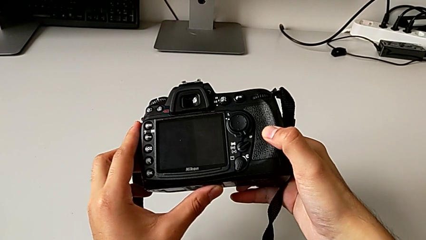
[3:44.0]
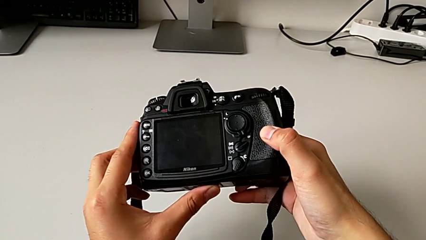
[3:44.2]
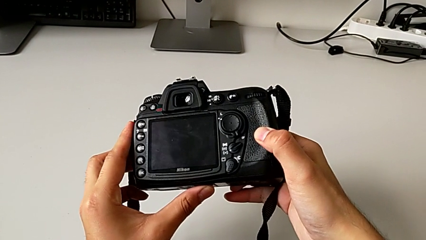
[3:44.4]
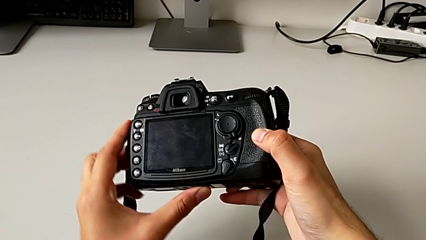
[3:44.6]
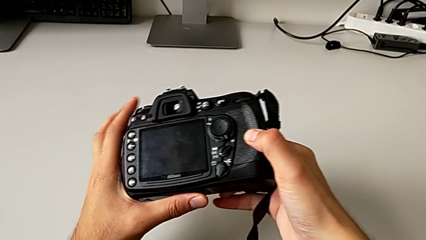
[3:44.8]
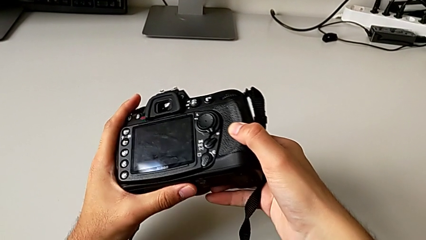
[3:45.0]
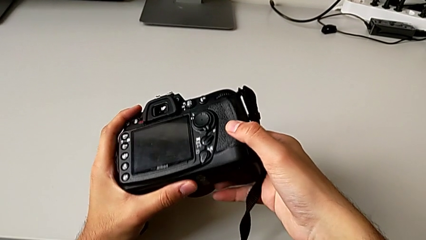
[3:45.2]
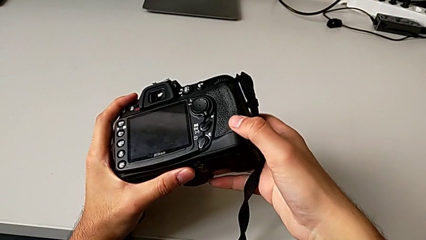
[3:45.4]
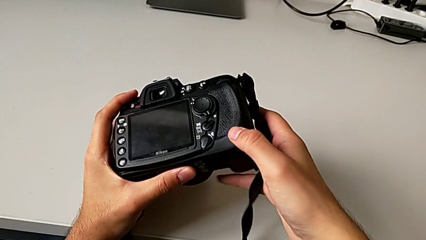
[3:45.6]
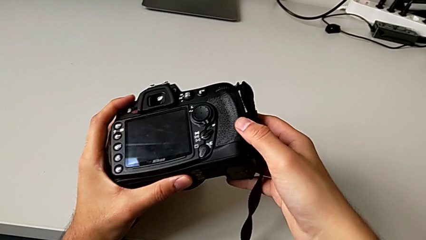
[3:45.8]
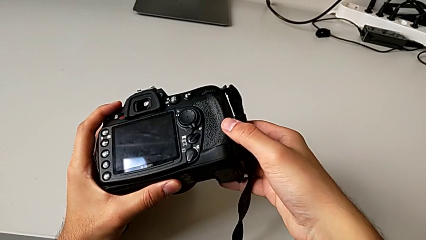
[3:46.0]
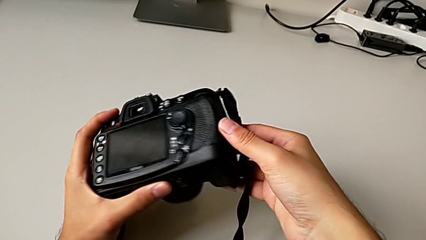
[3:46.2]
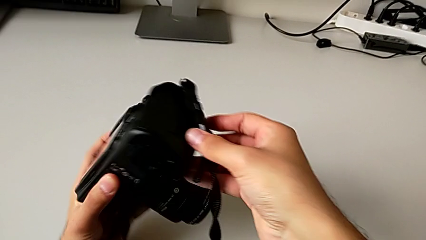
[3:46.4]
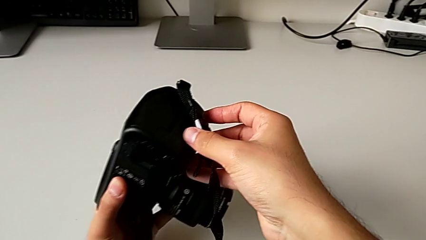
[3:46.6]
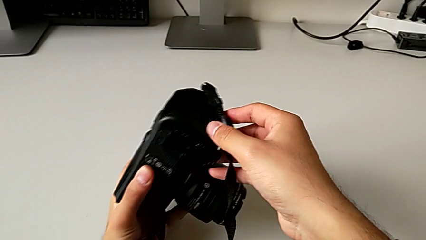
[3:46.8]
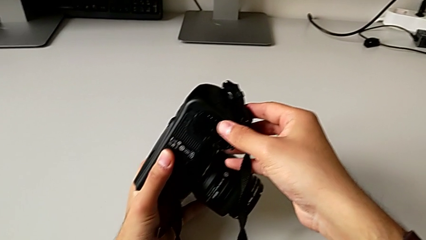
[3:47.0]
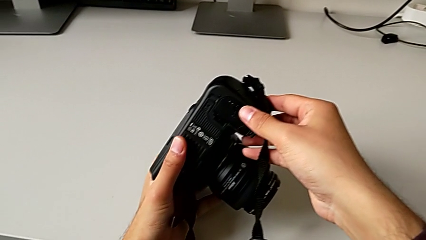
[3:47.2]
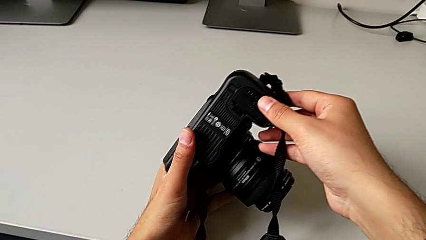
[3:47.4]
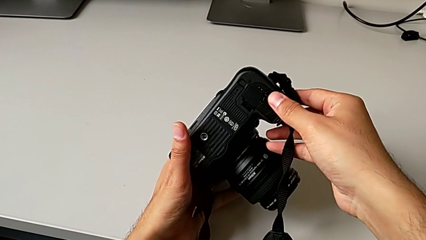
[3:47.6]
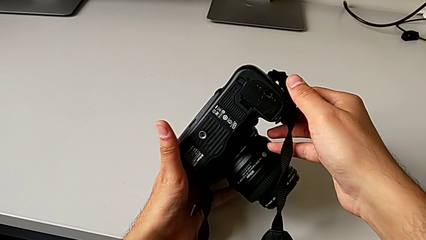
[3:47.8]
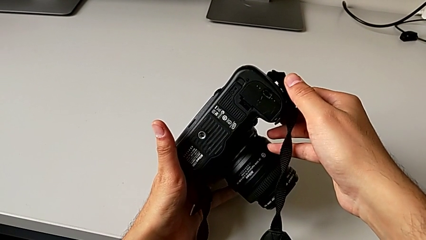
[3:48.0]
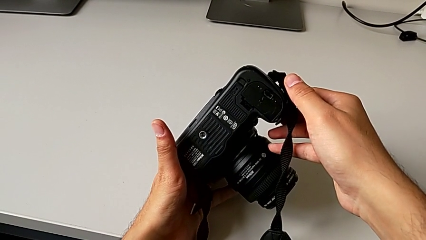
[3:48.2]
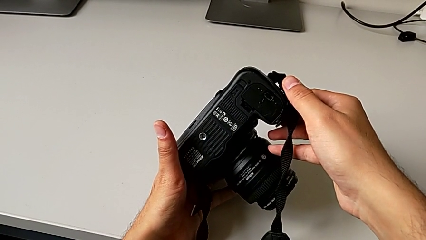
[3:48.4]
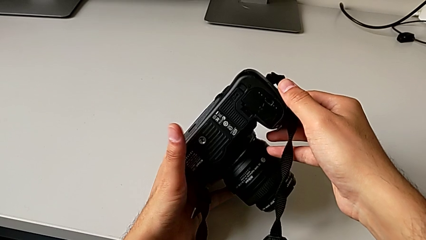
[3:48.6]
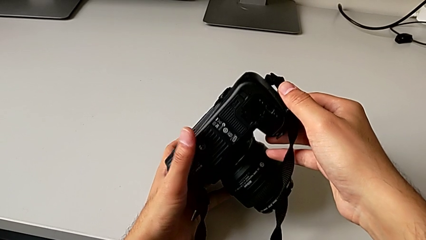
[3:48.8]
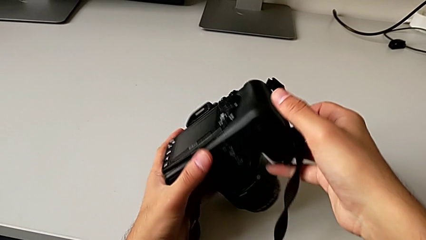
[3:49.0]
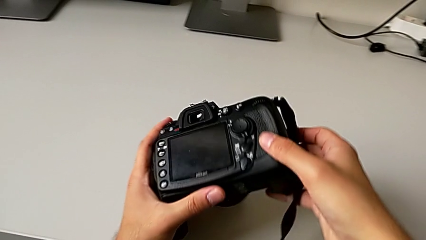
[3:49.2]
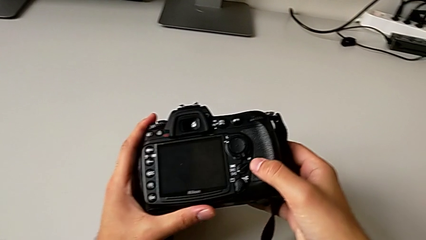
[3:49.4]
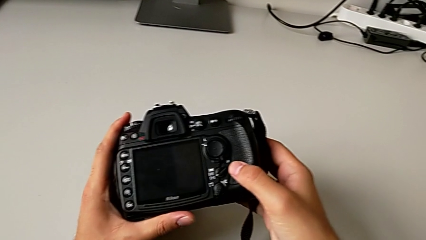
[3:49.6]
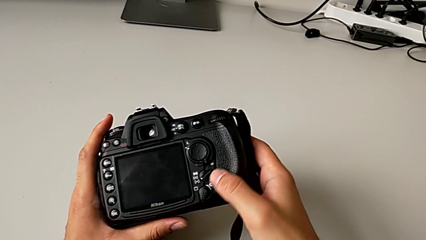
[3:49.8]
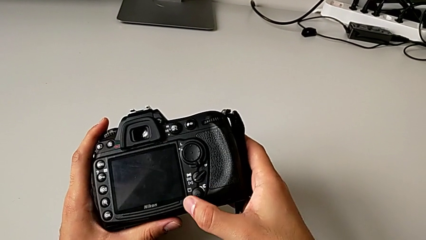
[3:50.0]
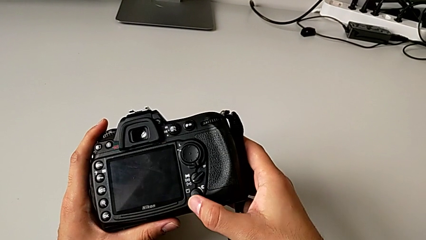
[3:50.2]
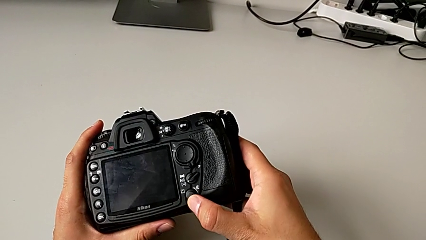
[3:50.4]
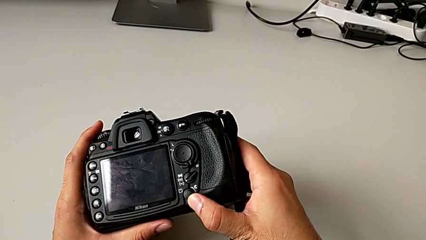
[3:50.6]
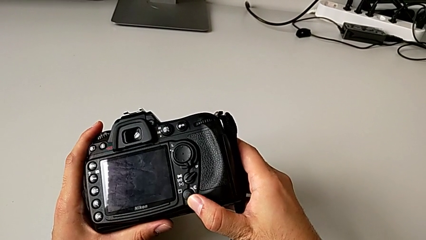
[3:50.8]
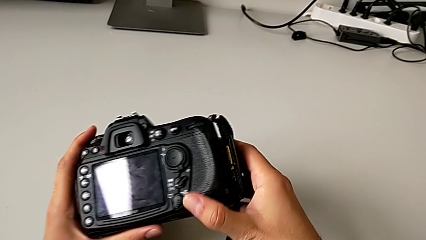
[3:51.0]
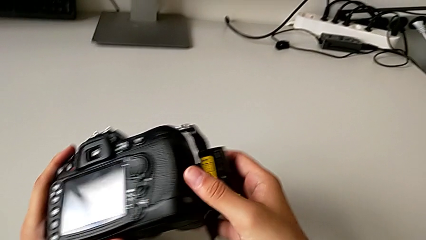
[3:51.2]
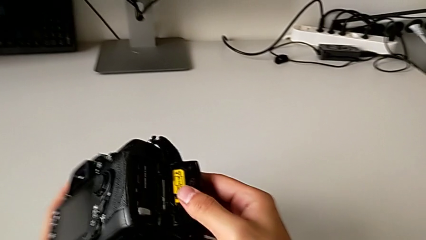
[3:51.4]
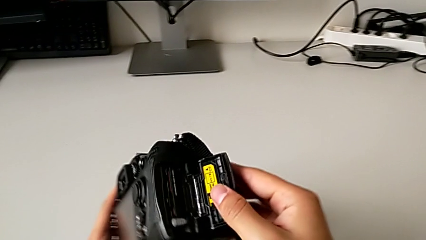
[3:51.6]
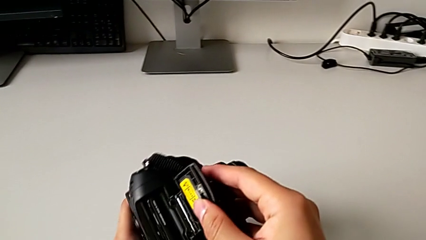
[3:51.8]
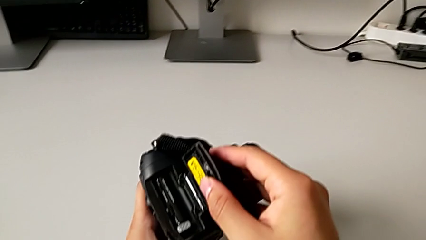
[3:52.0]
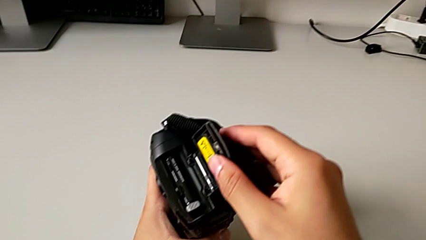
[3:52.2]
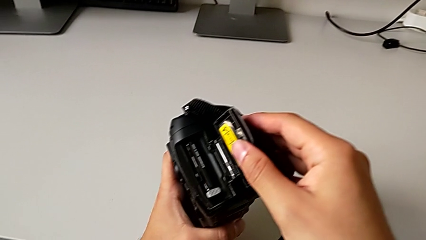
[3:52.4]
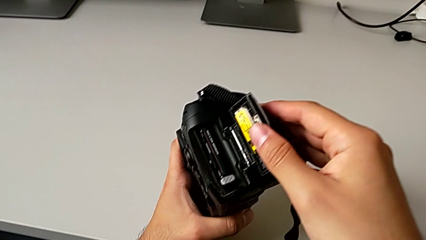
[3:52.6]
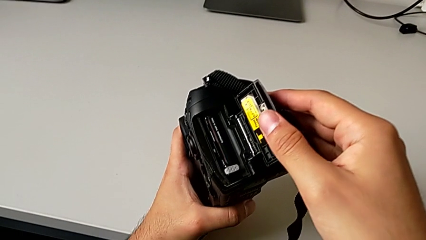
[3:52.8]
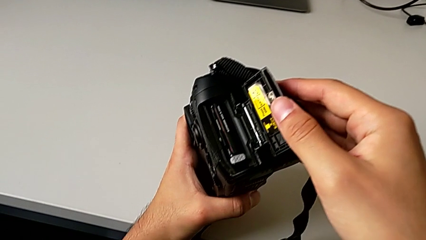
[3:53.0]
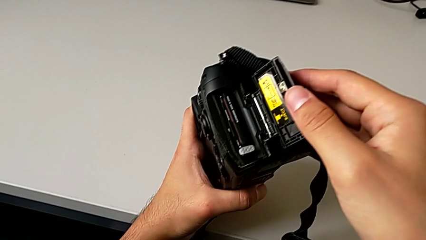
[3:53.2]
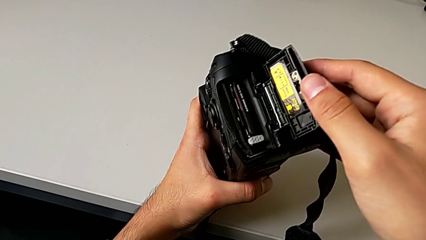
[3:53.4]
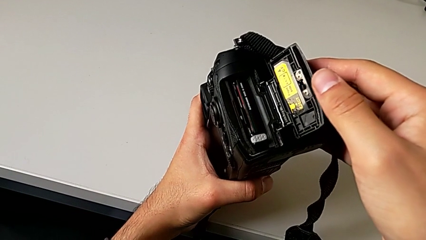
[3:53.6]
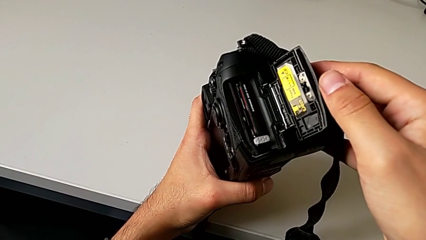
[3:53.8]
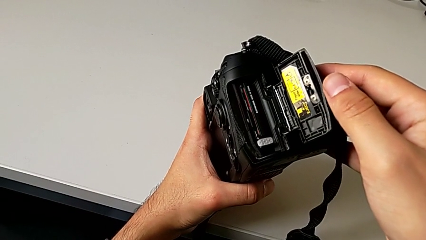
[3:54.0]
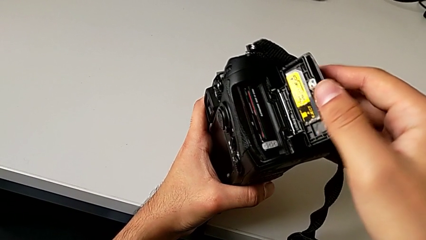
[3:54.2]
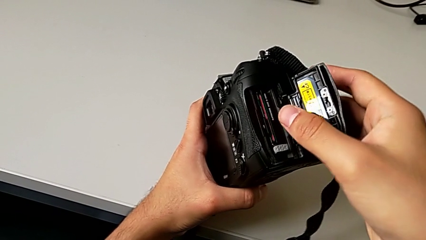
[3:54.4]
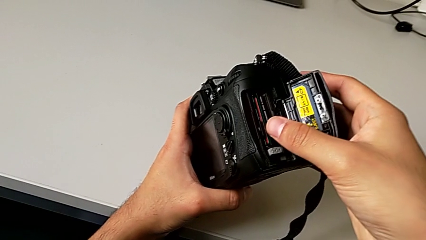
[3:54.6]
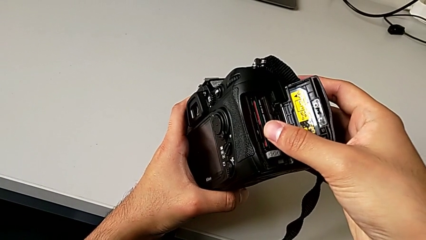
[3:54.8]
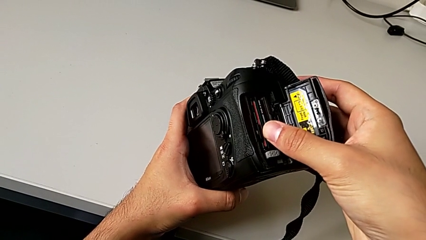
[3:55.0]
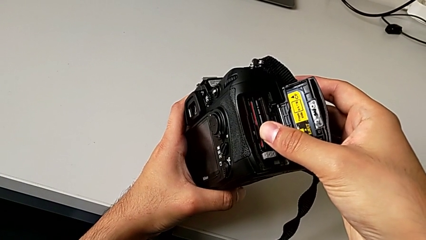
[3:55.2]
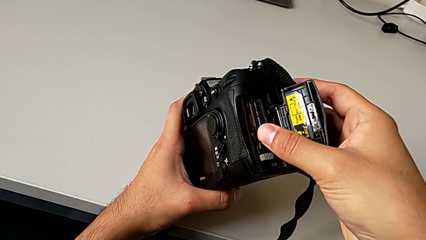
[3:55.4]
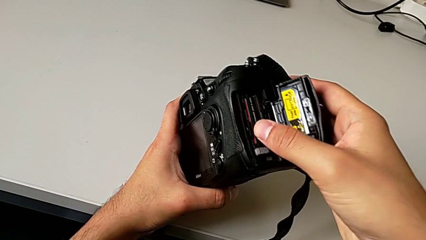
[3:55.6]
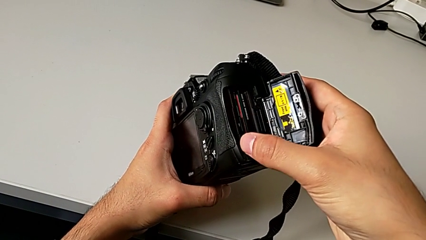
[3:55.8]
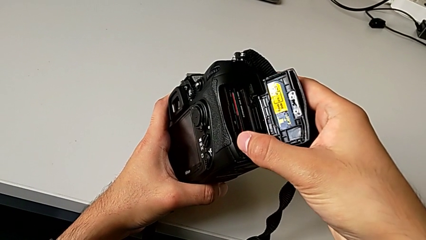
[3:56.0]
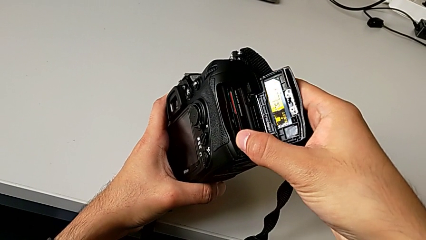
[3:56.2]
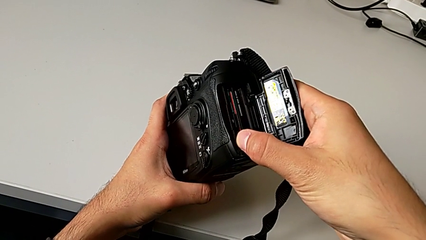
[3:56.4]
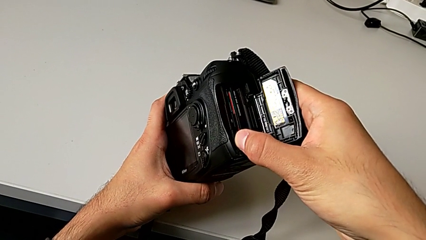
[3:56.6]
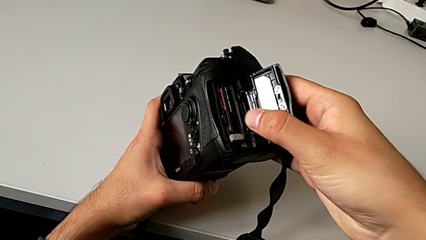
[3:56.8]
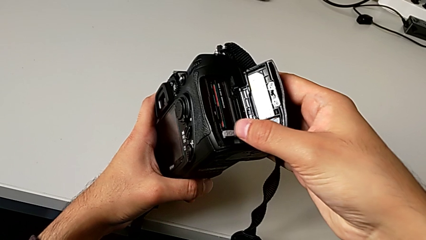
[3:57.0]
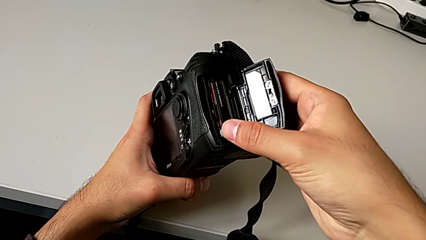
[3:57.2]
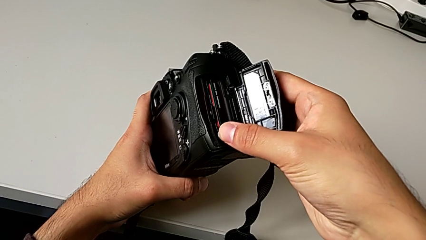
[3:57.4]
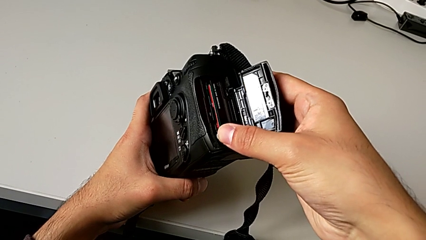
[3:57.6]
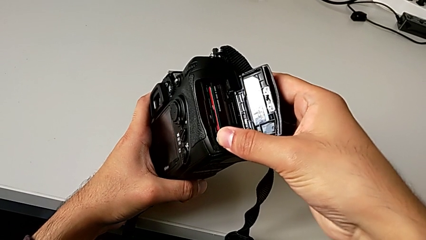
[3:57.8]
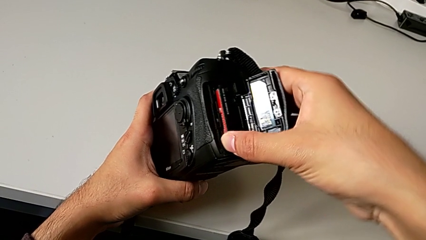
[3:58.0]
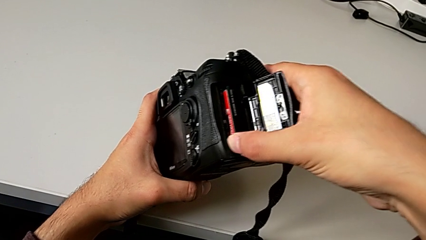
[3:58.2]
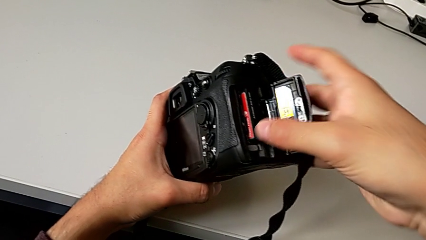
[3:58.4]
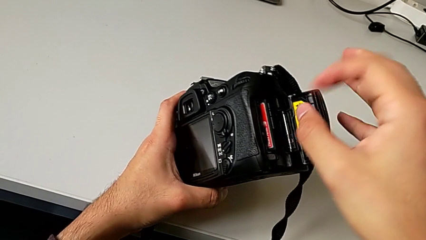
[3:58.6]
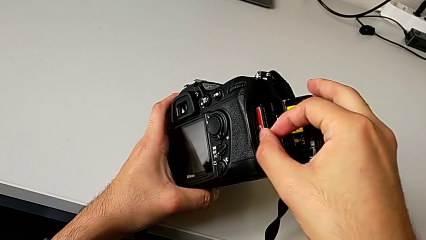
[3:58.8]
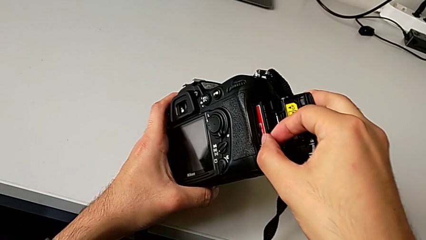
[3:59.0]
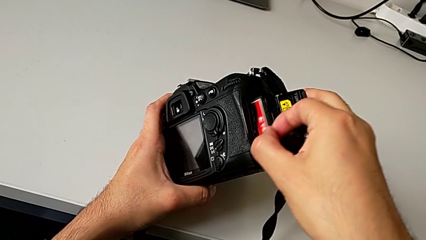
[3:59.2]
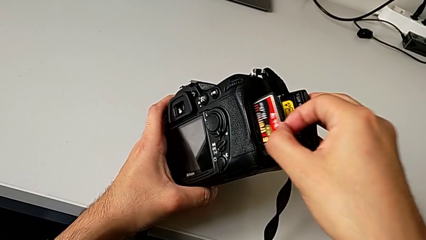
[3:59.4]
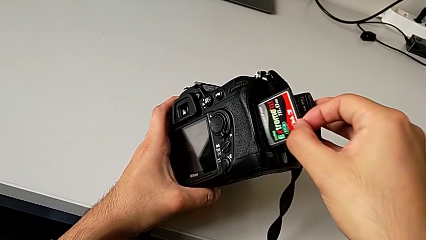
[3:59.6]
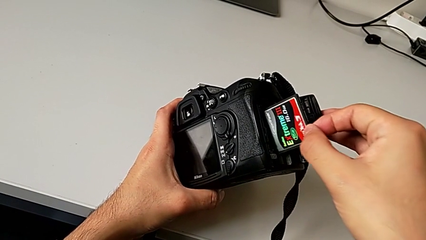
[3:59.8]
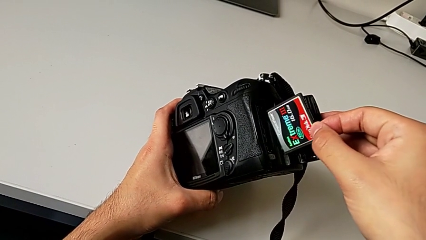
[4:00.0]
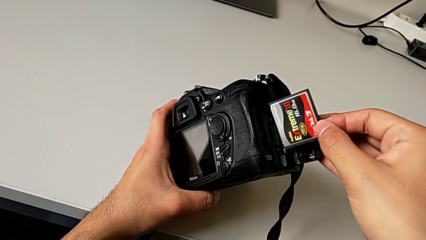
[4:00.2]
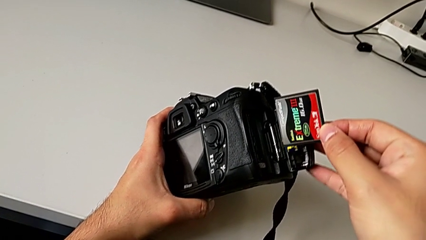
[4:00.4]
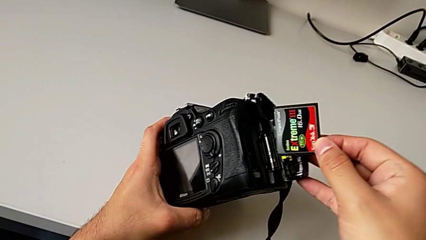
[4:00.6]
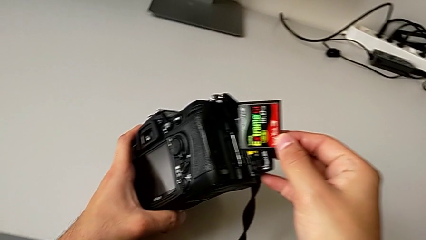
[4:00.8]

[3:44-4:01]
The camera wearer is changing the SD card. They rotate the DSLR, slide the power button, open the lens cover, touch the SD card and withdraw it.
